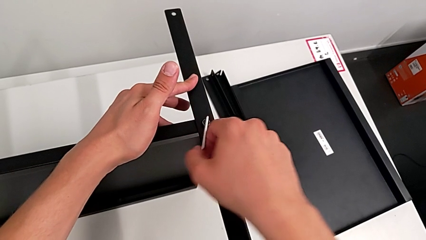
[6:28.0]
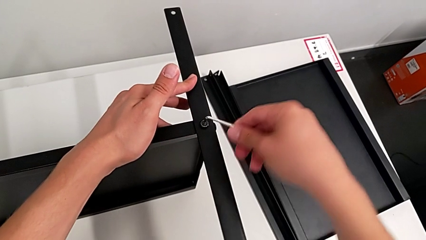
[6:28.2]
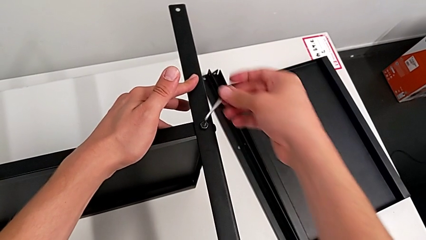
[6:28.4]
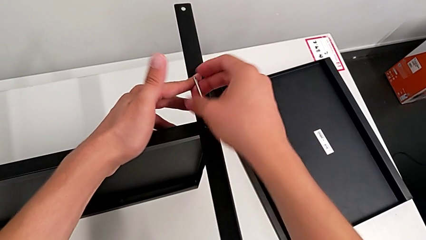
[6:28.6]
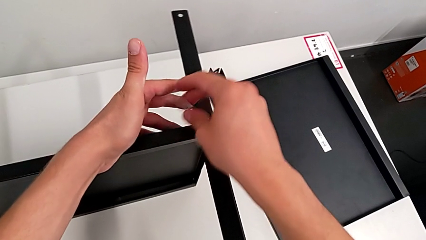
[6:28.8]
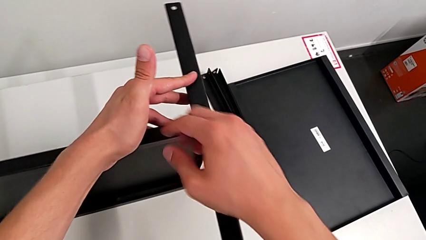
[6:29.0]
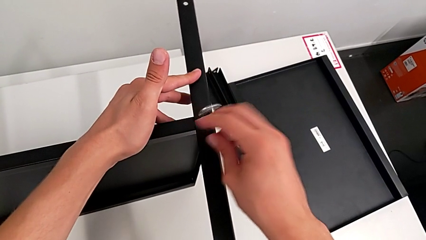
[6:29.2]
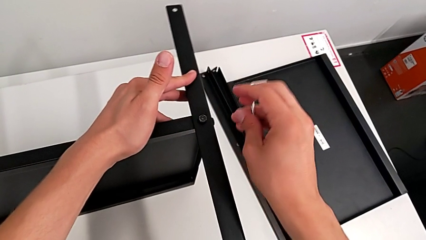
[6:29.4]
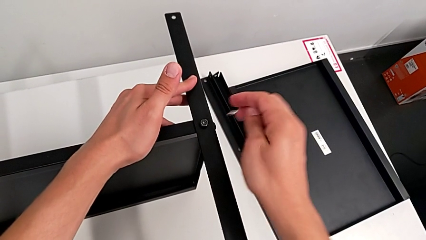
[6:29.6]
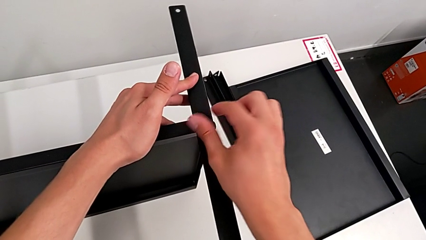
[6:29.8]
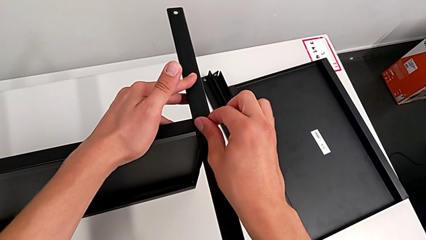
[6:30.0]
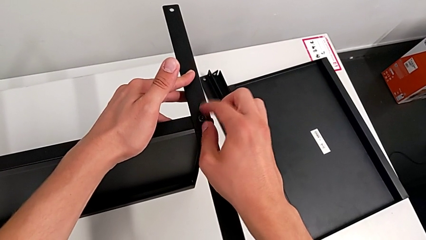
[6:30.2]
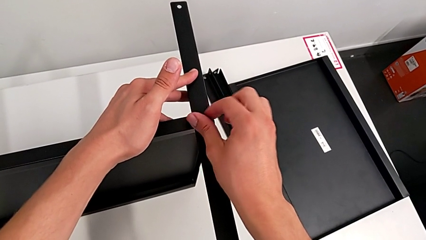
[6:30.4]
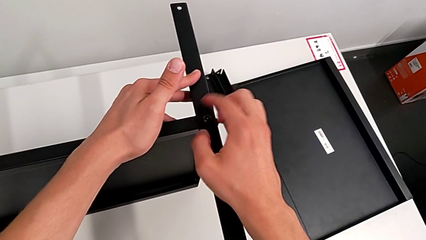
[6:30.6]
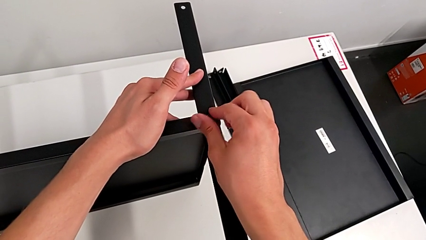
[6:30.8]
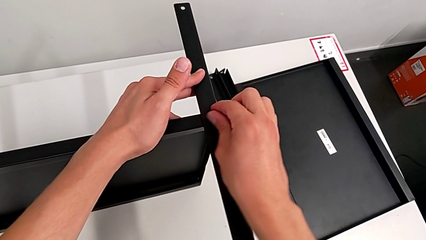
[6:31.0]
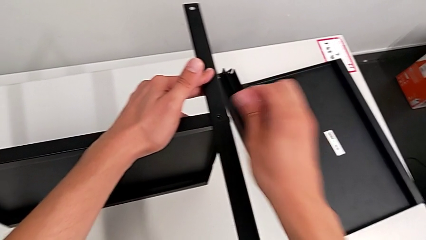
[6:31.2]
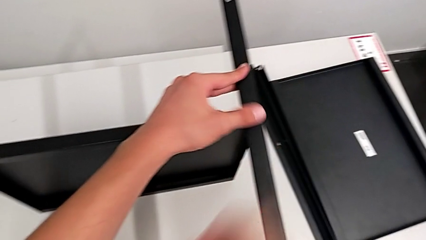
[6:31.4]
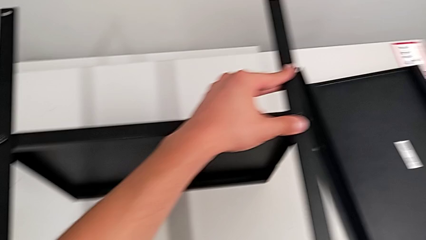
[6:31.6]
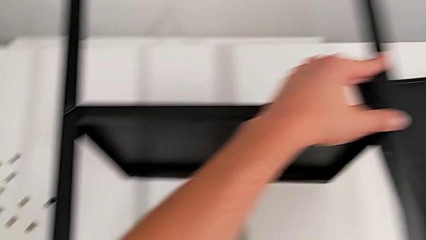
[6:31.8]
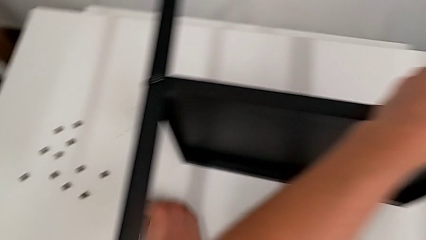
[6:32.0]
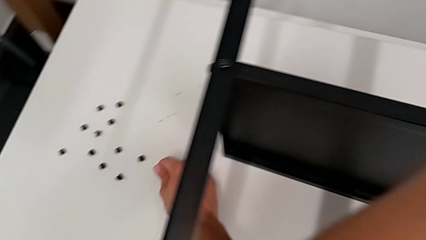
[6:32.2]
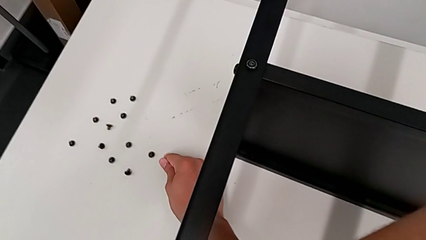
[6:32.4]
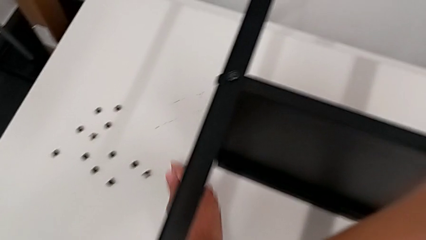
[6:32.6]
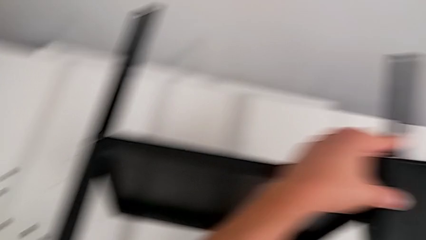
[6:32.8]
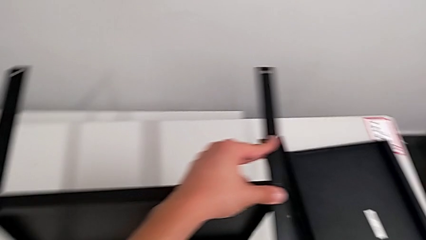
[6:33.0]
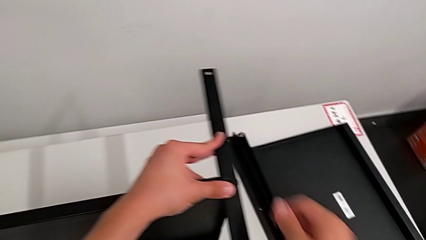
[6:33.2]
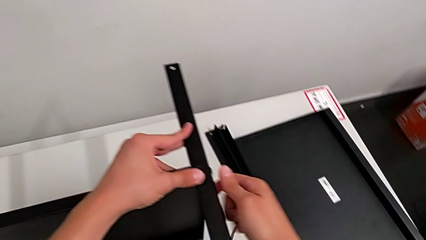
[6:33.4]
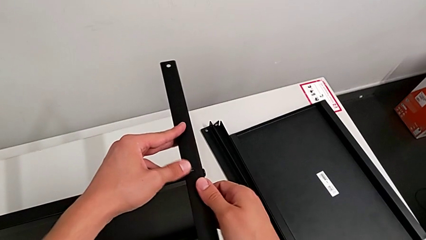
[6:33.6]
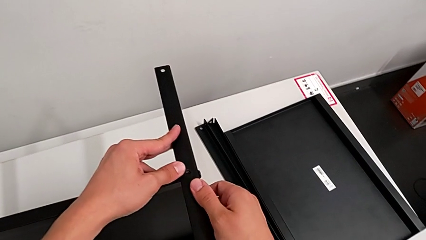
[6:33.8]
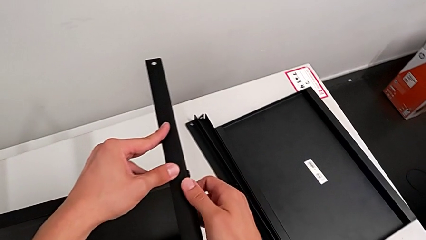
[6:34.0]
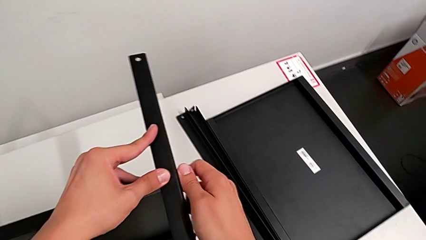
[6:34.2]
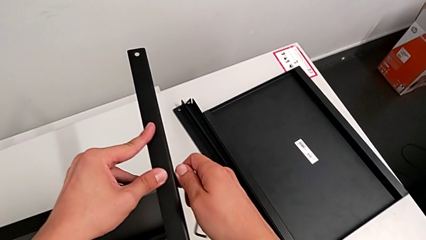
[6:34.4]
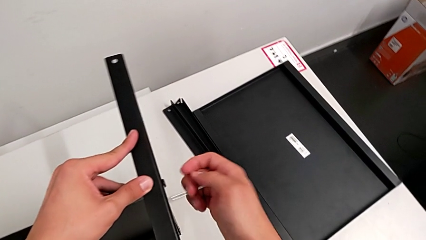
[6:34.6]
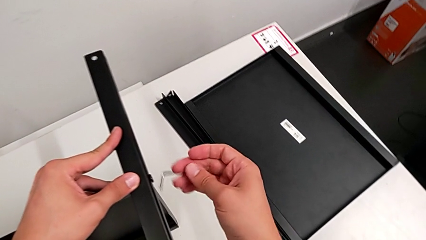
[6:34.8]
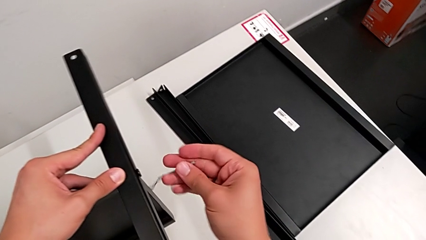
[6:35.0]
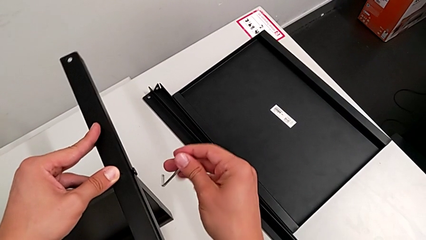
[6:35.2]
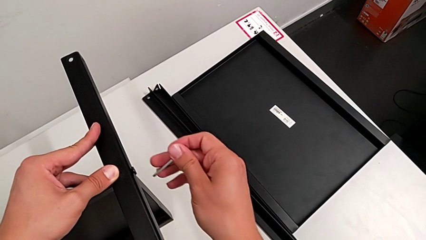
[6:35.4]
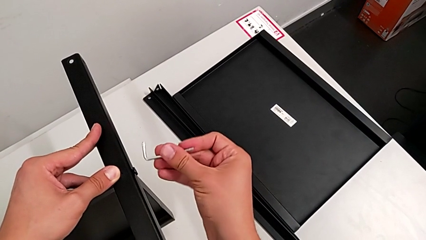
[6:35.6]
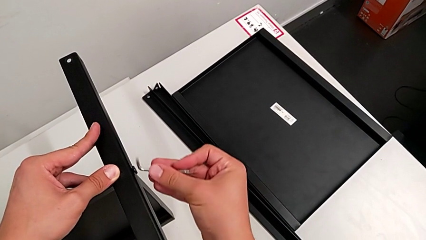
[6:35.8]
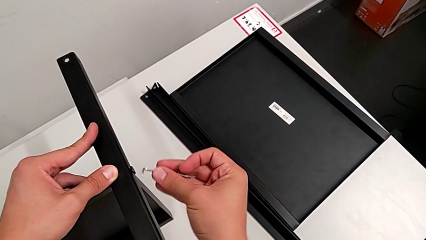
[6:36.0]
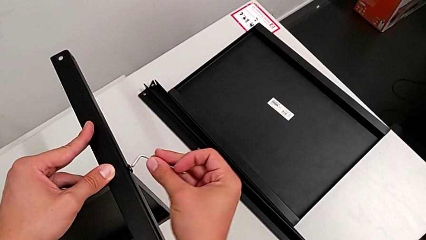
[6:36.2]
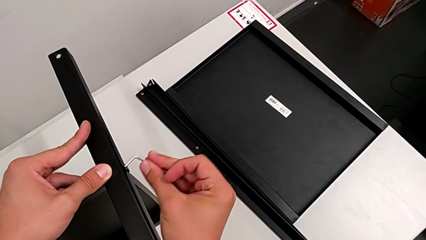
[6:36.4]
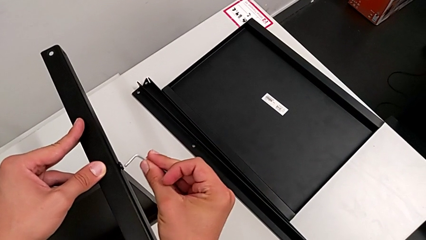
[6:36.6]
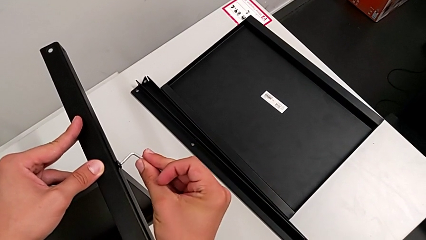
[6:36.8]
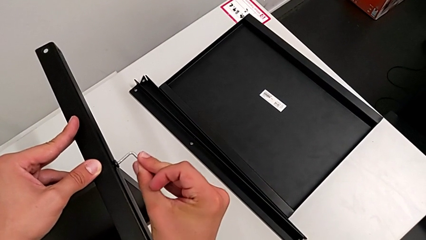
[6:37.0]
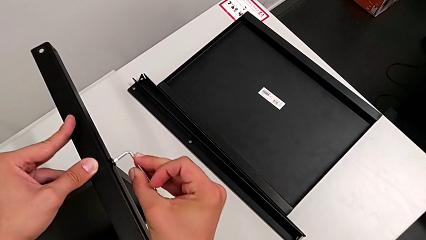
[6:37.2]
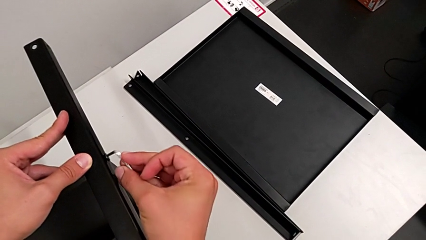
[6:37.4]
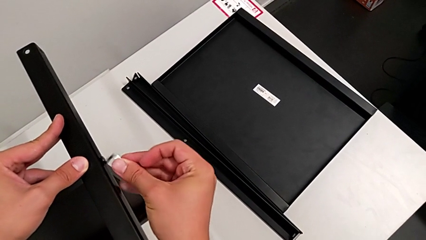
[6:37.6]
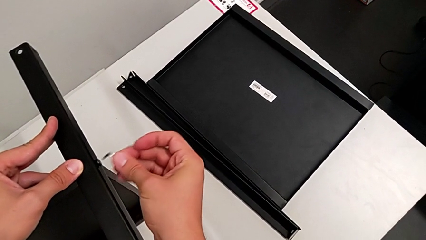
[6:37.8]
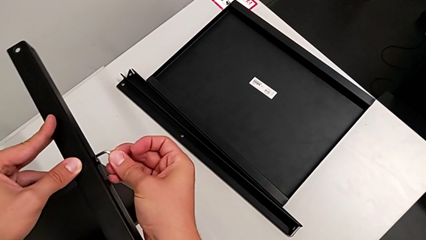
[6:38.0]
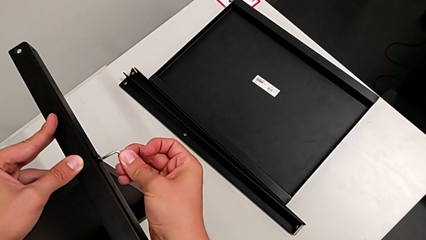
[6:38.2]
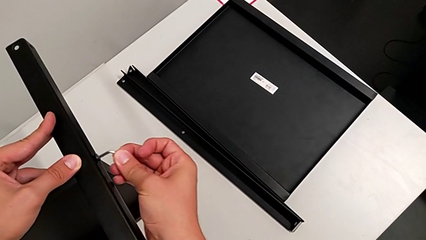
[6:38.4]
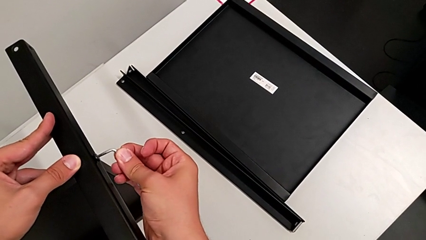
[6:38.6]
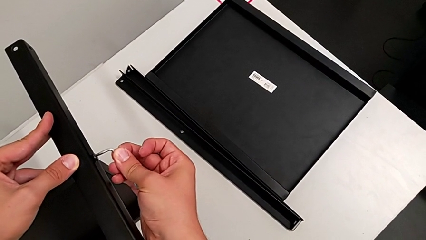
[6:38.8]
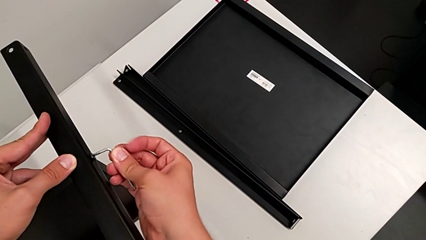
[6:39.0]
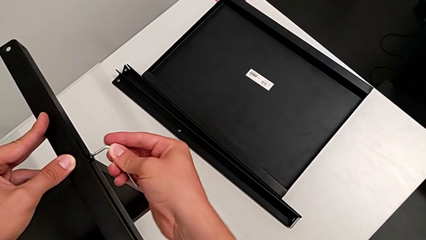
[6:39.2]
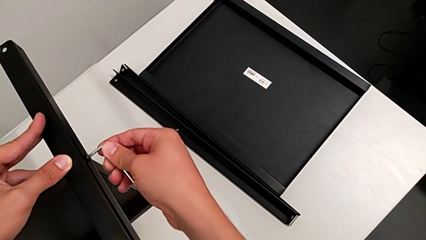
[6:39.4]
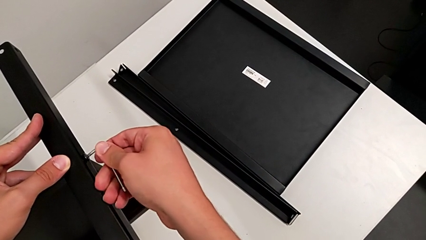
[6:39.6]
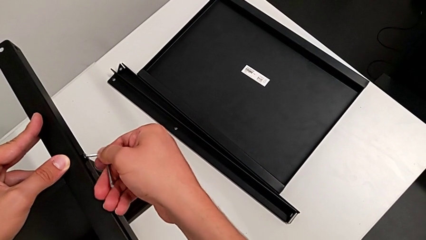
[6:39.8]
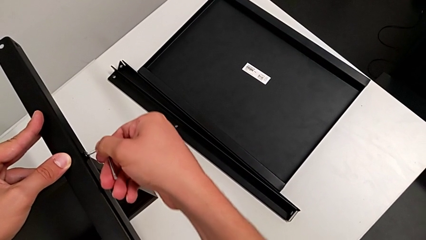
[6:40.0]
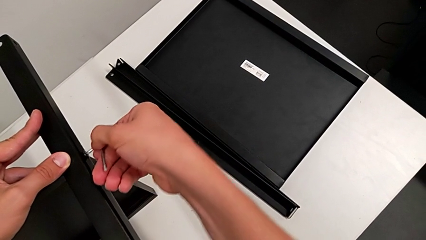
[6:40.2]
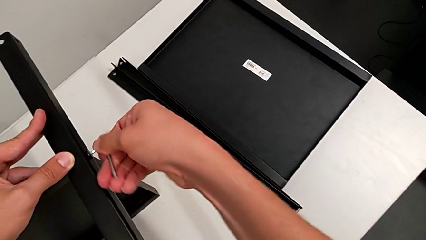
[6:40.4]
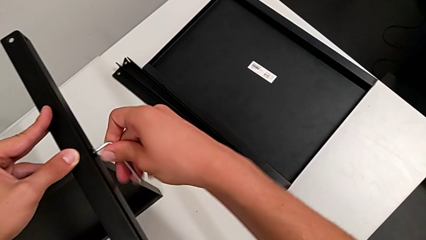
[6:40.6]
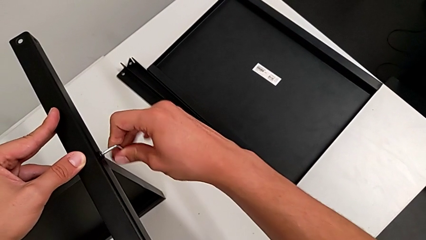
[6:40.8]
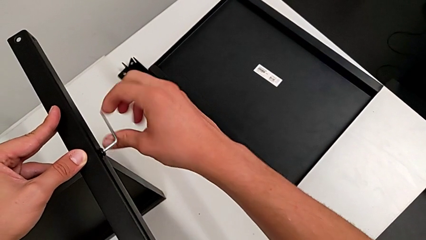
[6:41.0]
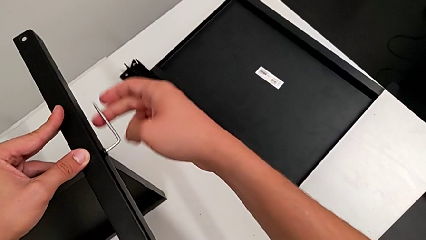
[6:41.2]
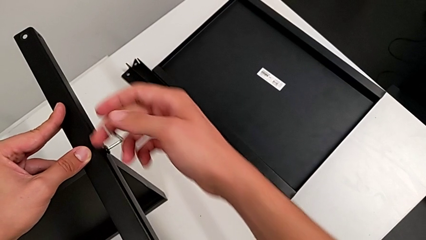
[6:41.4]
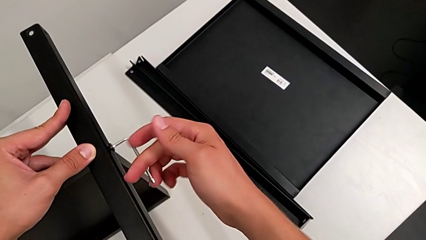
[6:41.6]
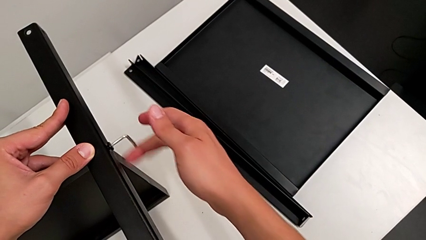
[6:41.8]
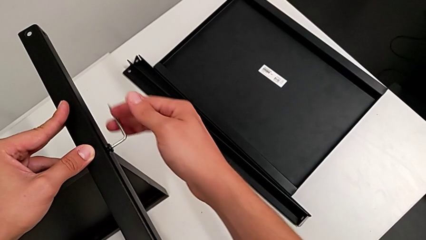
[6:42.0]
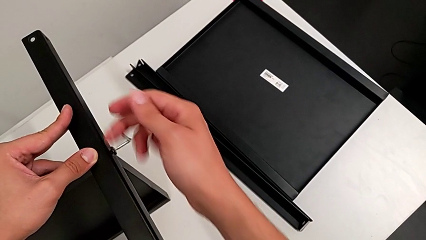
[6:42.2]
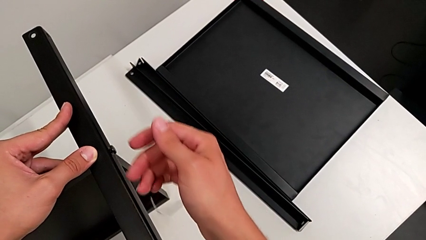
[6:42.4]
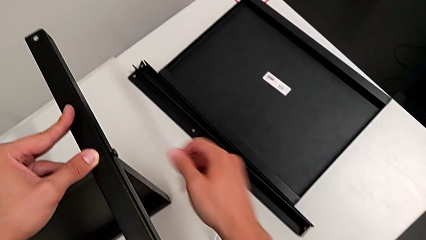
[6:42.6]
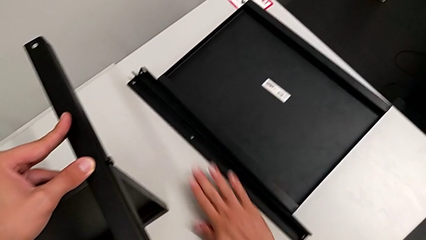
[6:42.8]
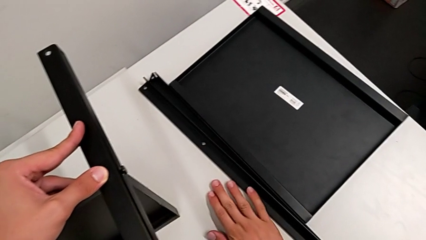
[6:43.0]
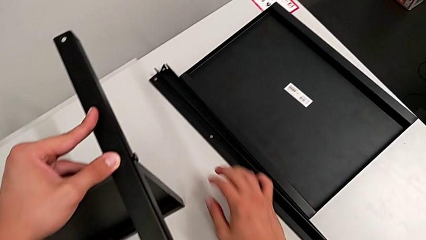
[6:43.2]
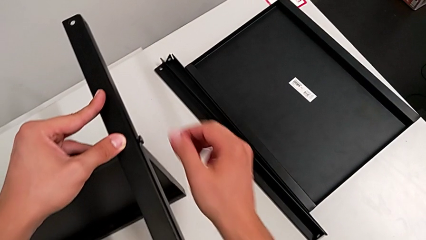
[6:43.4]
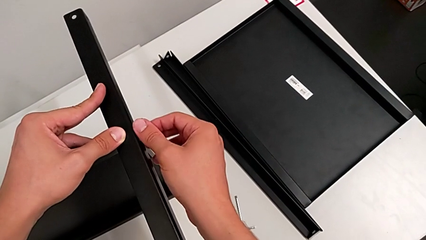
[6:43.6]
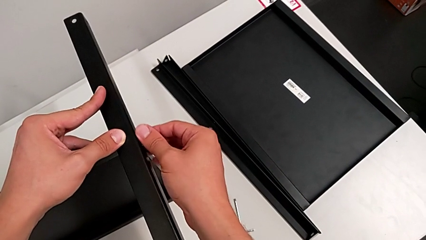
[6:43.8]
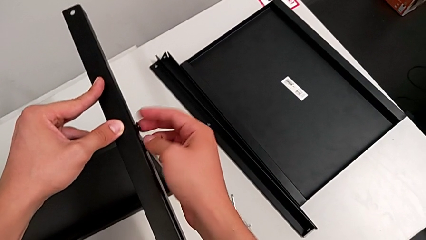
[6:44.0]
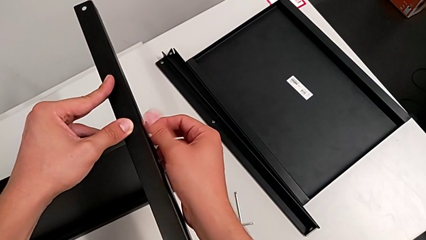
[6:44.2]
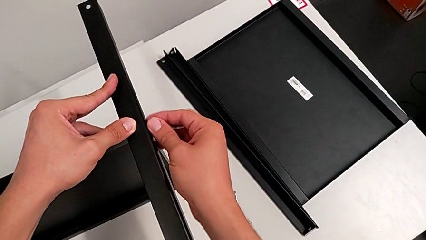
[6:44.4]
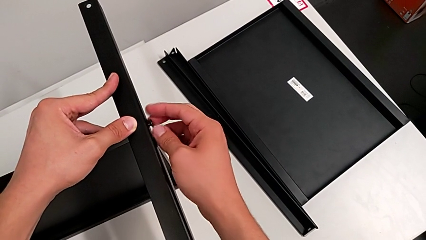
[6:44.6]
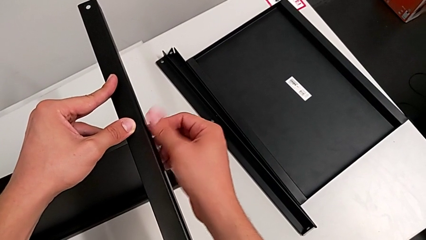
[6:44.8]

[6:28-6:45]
The camera wearer is disassembling the third leg from the bottom shelf. They withdraw the Allen wrench, unscrew the hex socket head, disassemble it, place it and approach it. They insert the Allen wrench, unscrew the hex socket head, wrongly drop the Allen wrench and unscrew the hex socket head.
